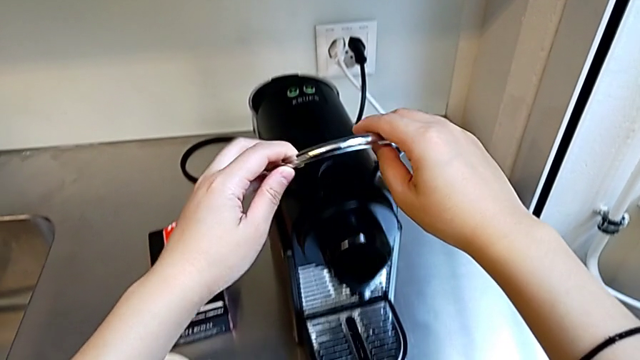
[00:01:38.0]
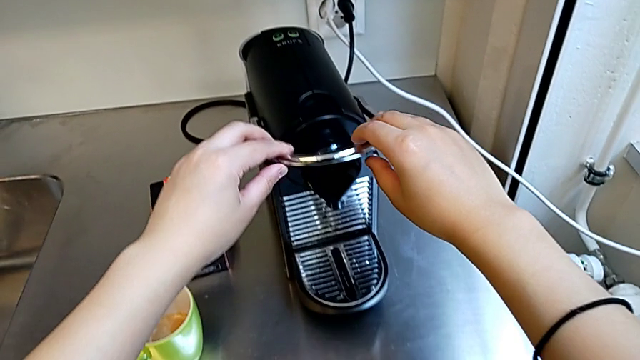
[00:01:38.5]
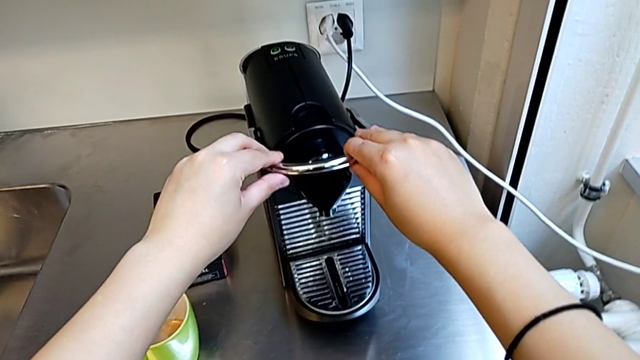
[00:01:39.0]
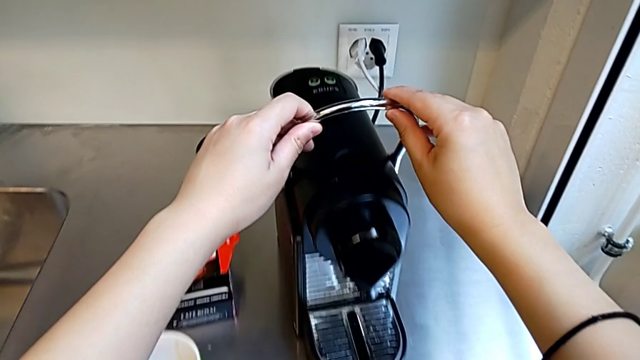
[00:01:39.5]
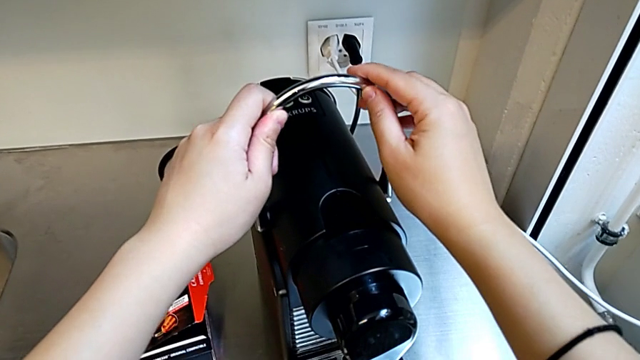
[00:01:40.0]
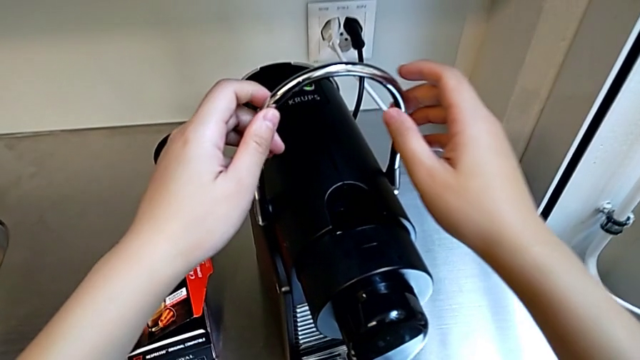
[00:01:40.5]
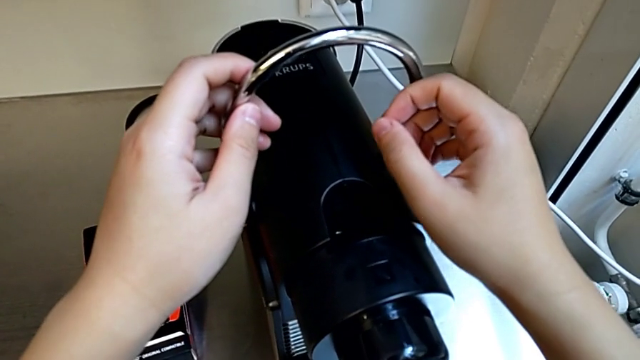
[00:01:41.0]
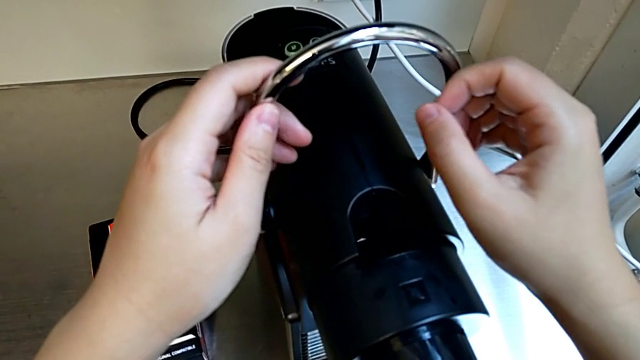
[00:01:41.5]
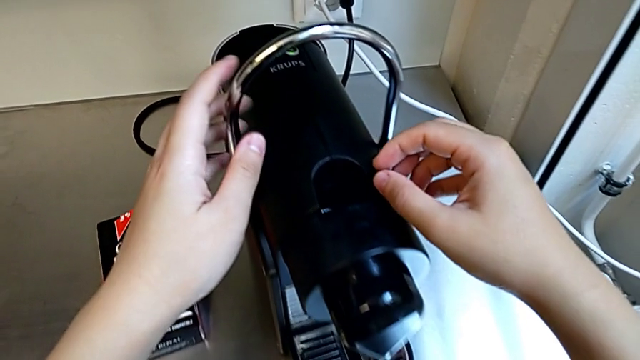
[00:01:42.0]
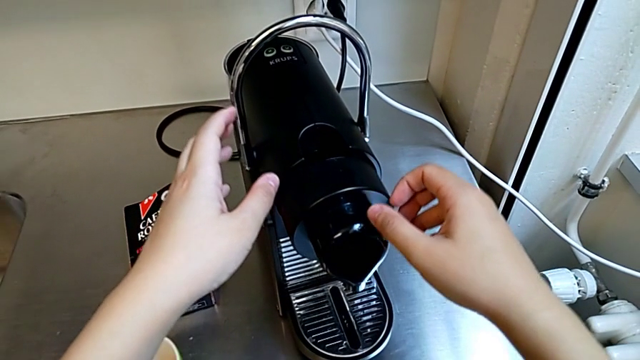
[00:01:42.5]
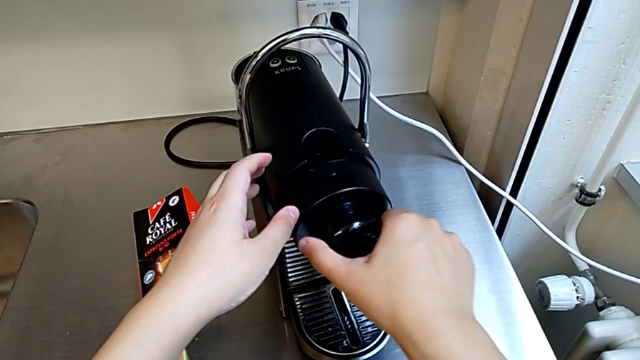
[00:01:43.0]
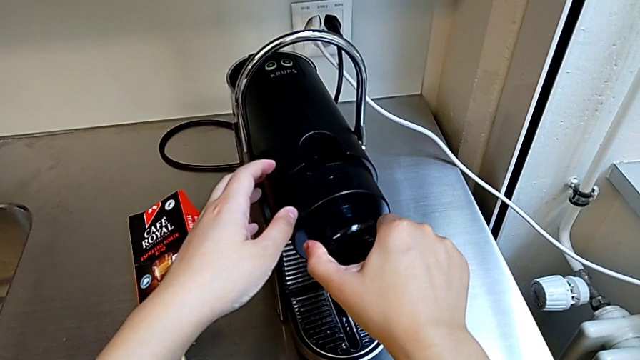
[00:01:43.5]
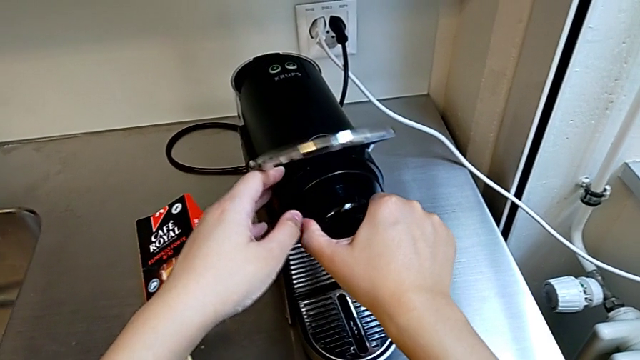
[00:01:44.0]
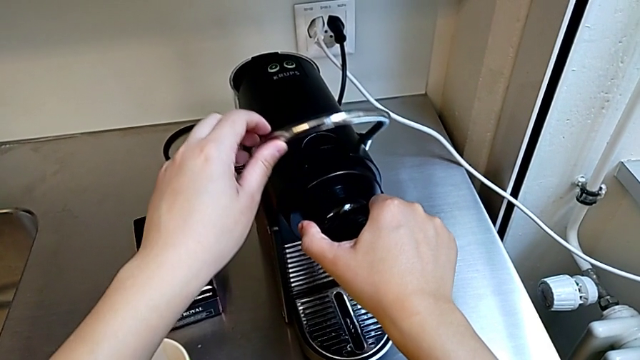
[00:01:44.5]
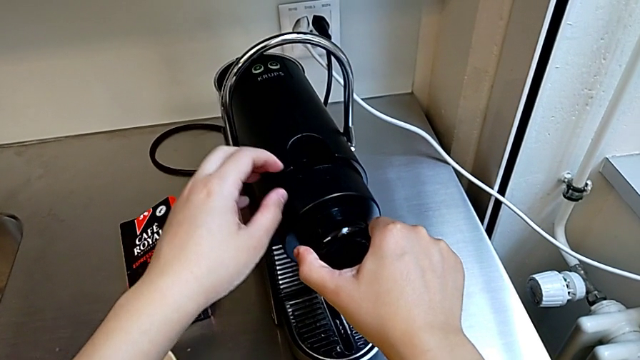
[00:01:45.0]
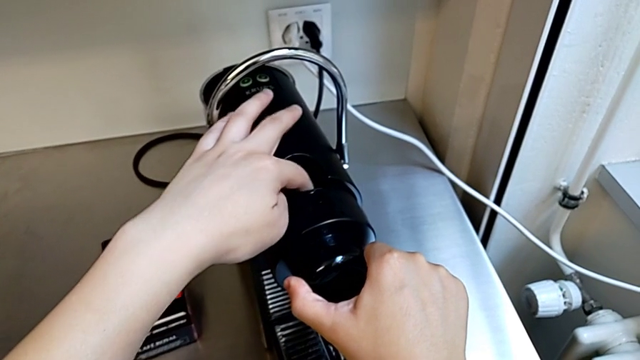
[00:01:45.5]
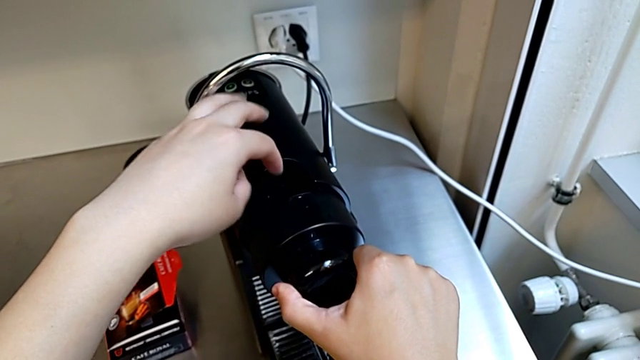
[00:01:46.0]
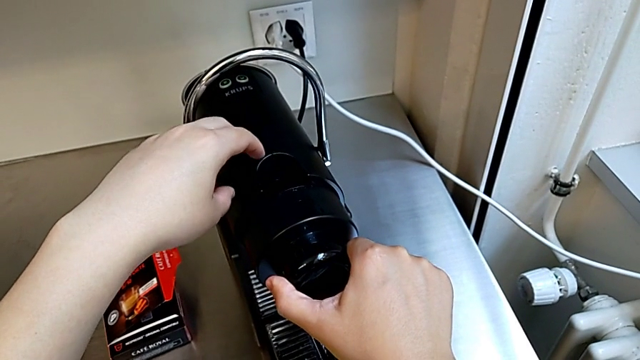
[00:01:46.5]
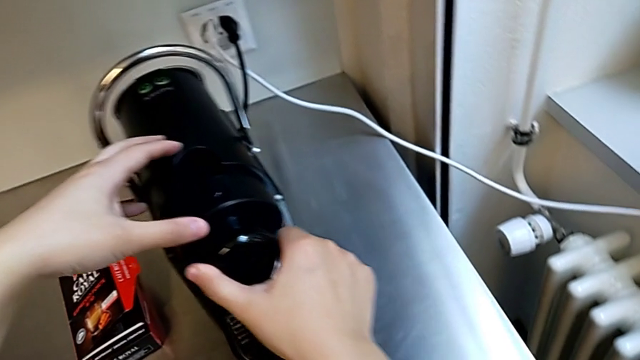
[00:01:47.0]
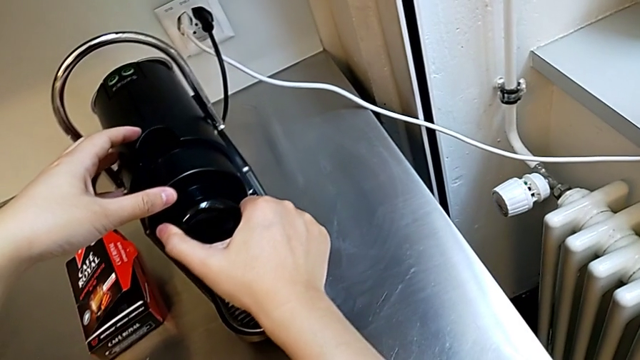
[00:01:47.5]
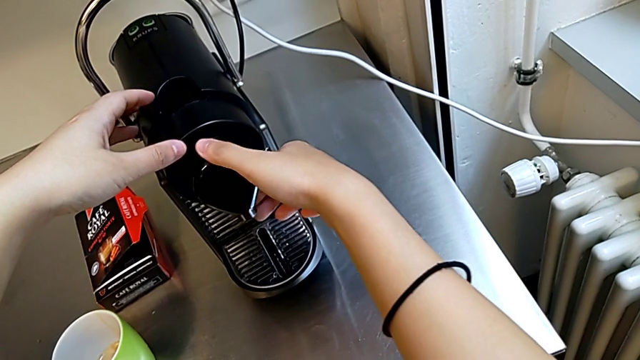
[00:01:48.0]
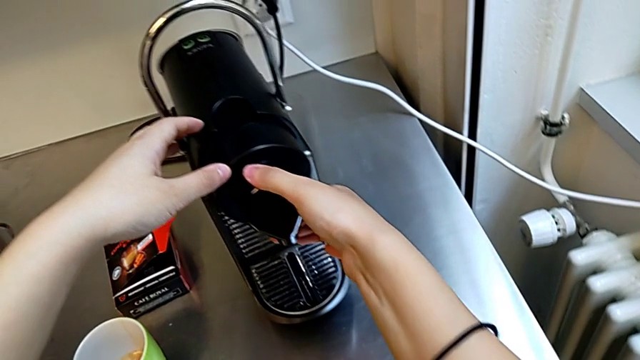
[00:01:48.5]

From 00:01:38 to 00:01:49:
The camera wearer is emptying the capsule container. They push the lever with the left hand twice, grab the capsule coffee machine with the right hand, pull the lever with the left hand and wrongly press the capsule coffee machine with the right hand.

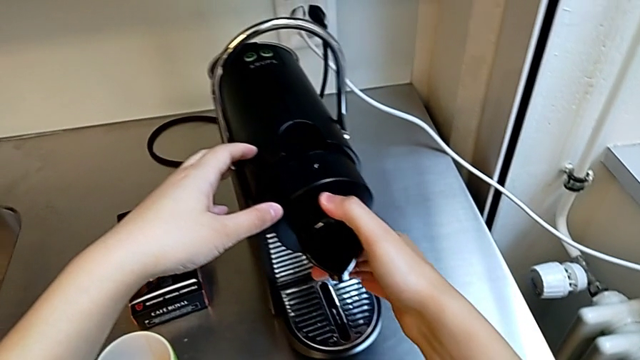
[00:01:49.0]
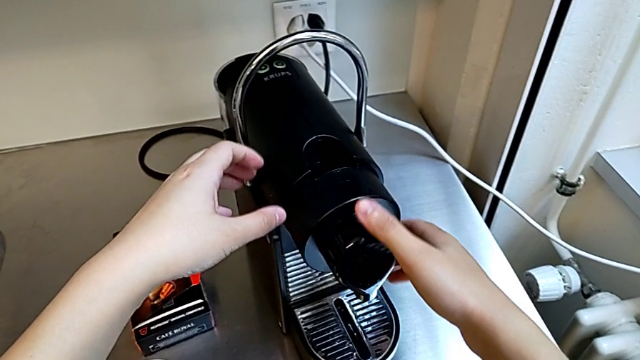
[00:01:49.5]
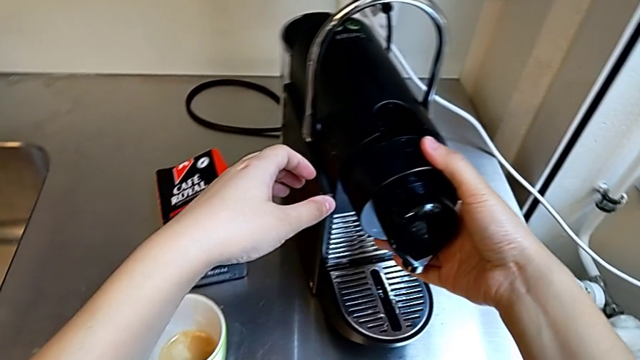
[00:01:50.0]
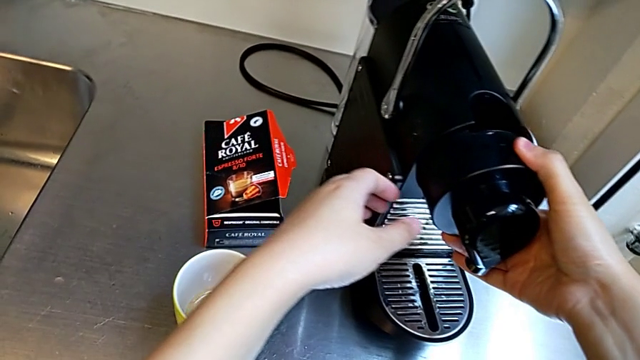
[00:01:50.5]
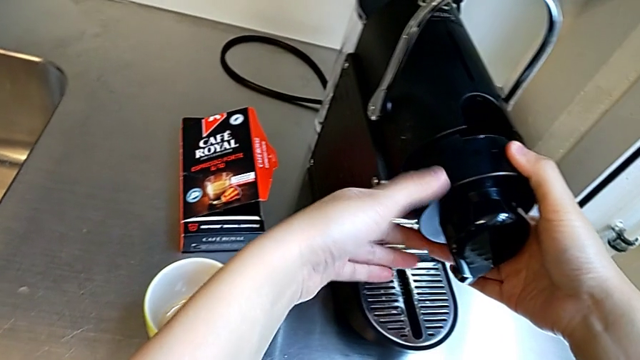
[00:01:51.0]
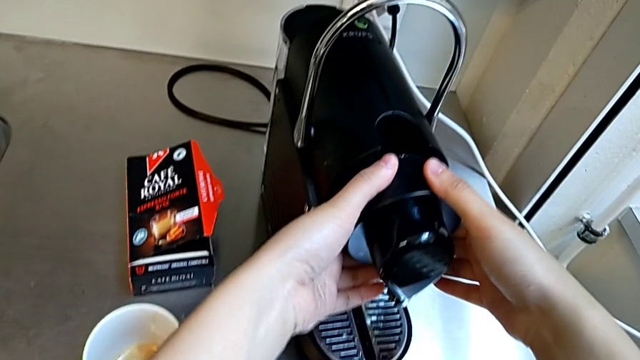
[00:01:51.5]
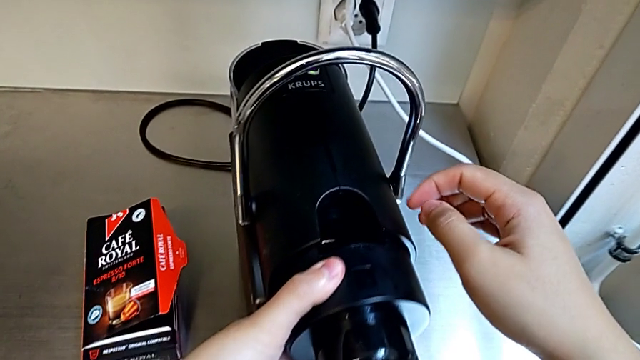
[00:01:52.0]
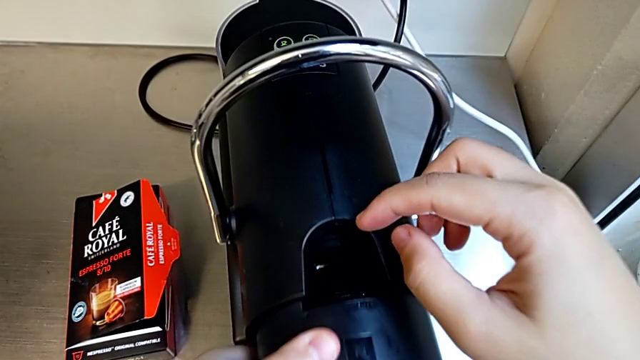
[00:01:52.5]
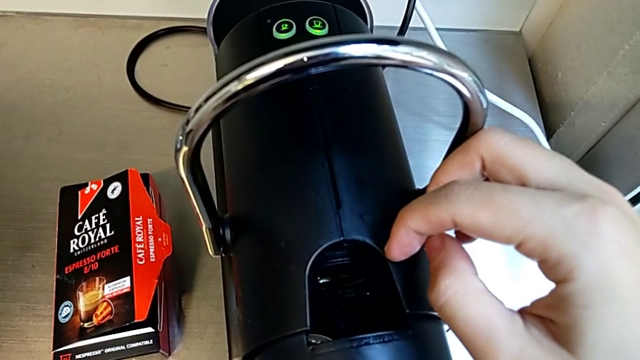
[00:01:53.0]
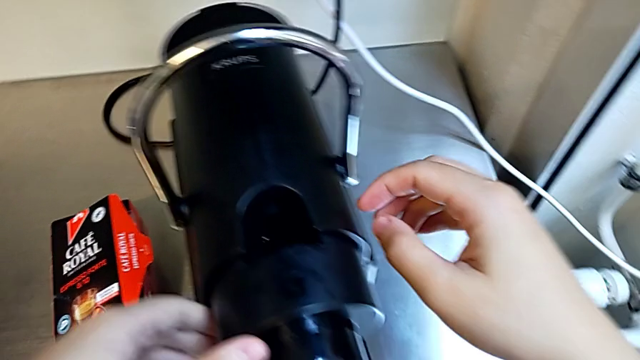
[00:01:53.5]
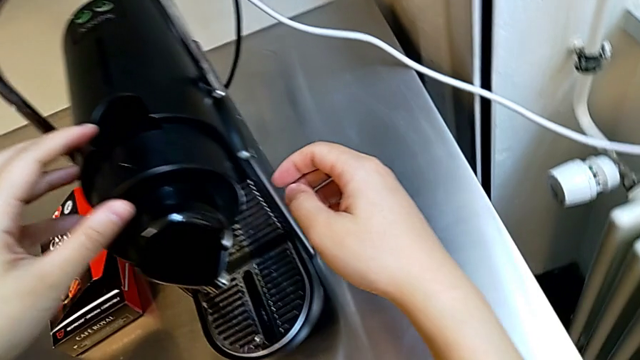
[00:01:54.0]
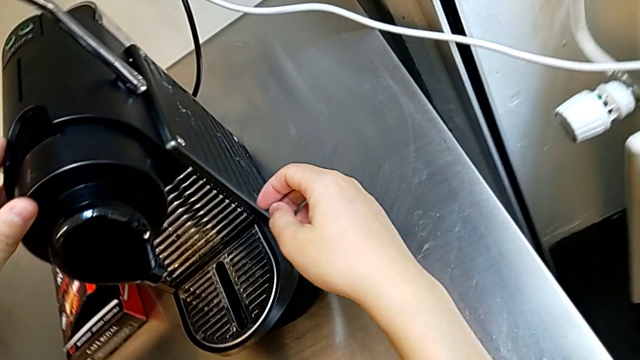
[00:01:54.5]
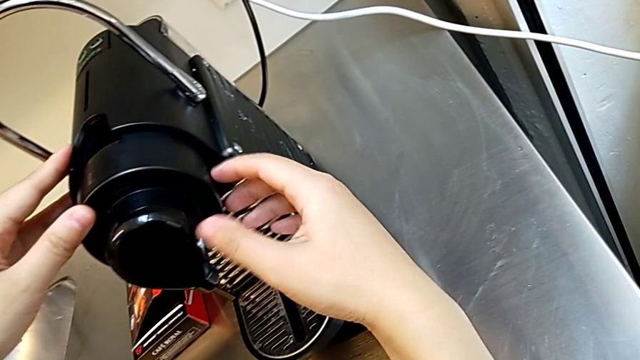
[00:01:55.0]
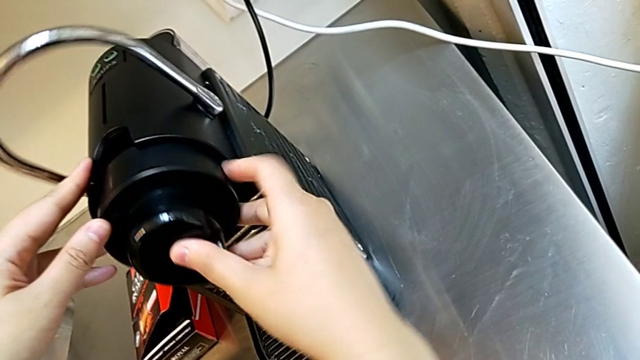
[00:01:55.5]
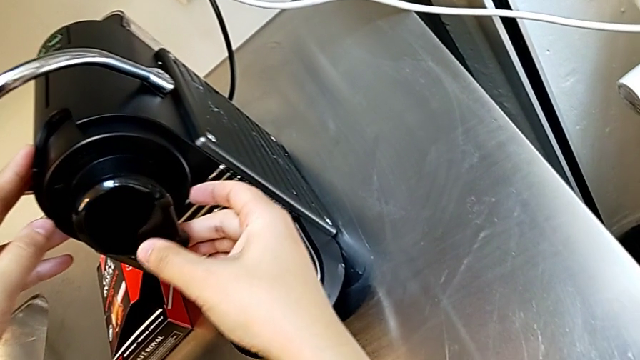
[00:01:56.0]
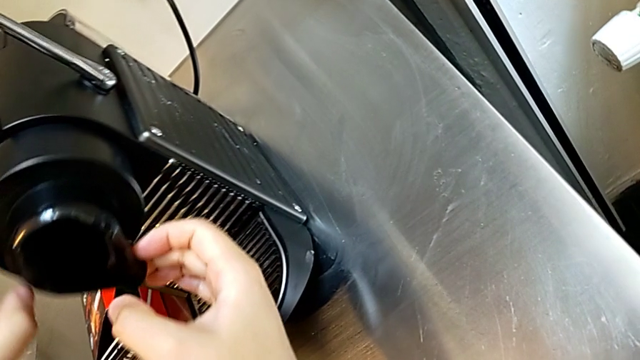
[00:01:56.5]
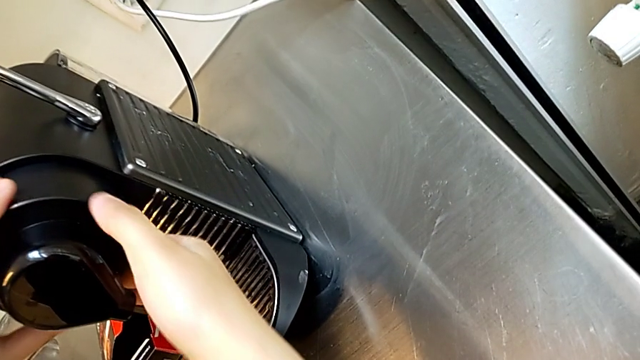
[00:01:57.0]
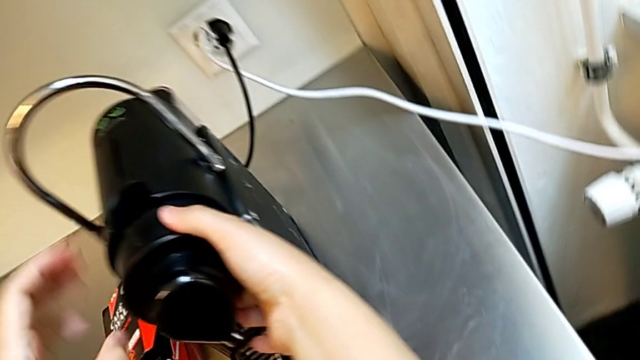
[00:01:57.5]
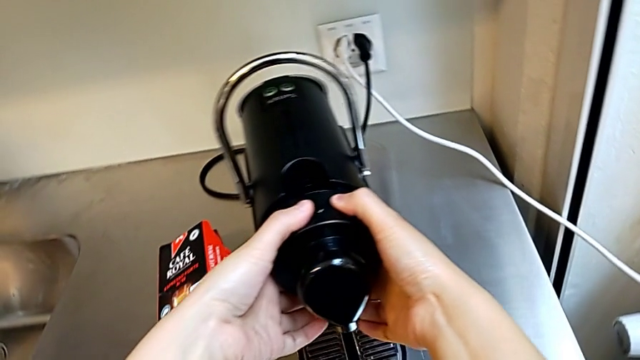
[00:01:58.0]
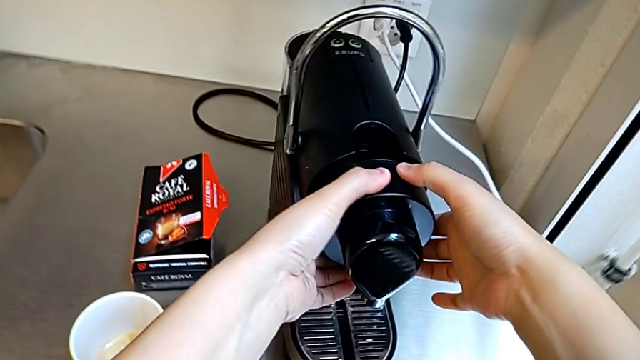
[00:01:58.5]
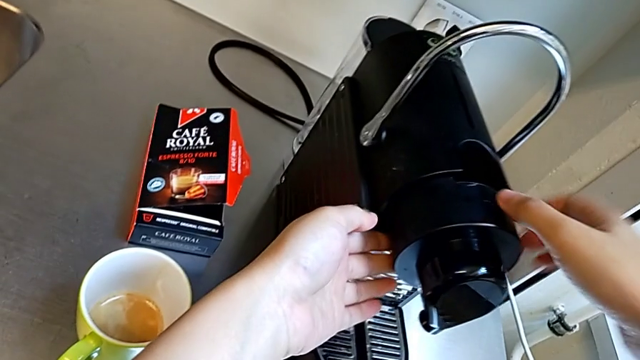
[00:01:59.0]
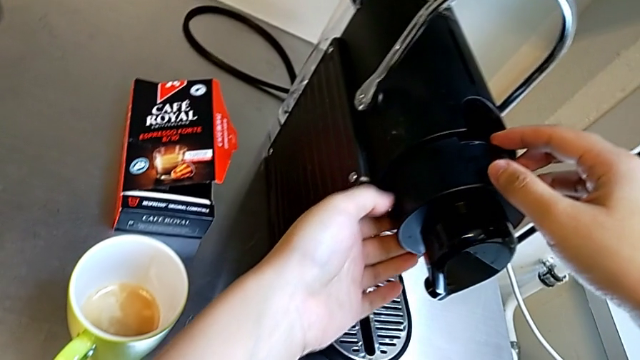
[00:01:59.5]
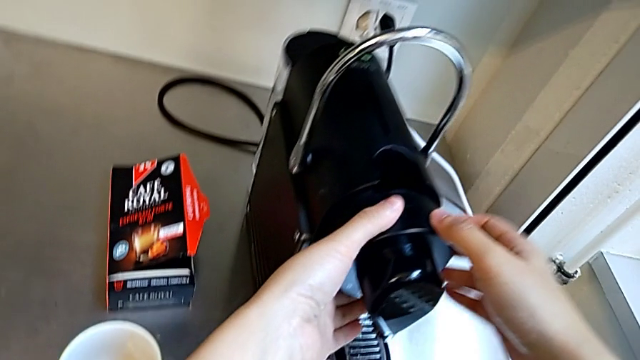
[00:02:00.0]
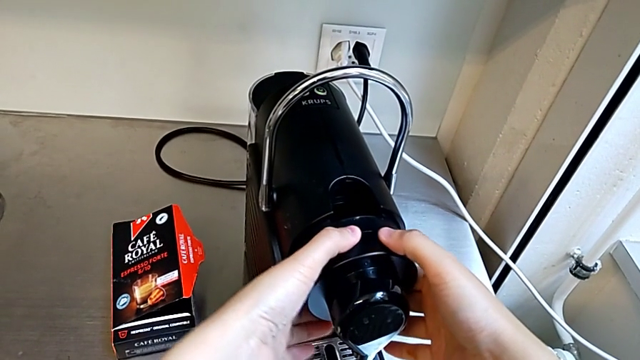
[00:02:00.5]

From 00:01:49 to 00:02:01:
The camera wearer is emptying the capsule container. They inspect the capsule coffee machine, push the lever, pull it and begin to hold the capsule coffee machine, all with the right hand.
